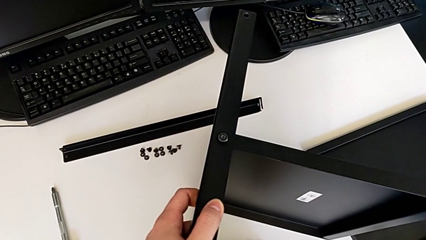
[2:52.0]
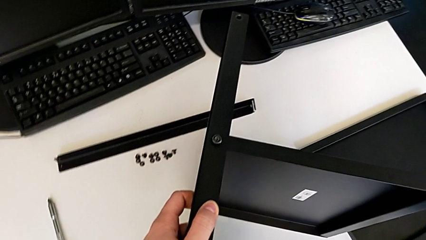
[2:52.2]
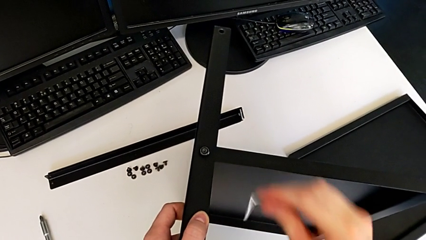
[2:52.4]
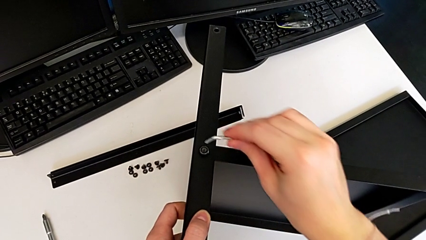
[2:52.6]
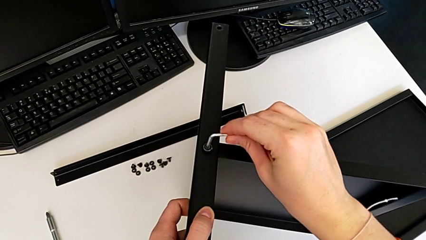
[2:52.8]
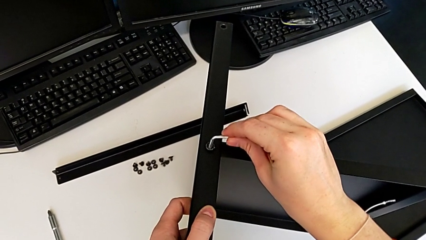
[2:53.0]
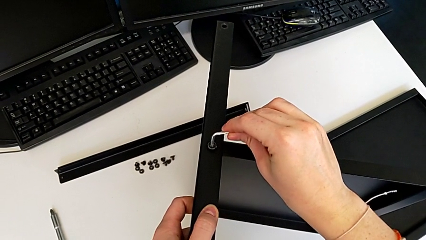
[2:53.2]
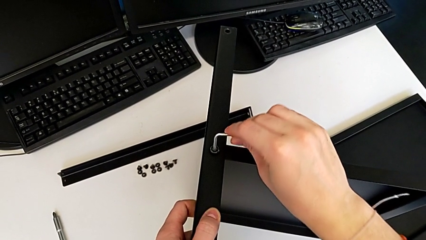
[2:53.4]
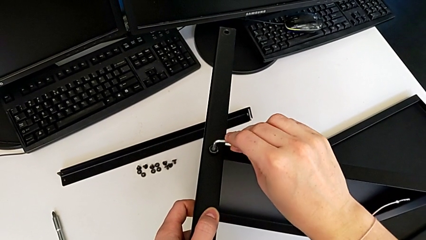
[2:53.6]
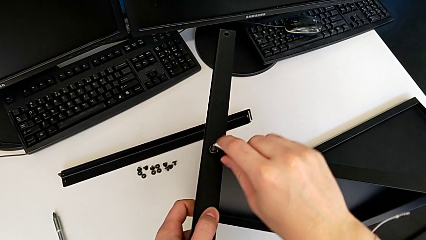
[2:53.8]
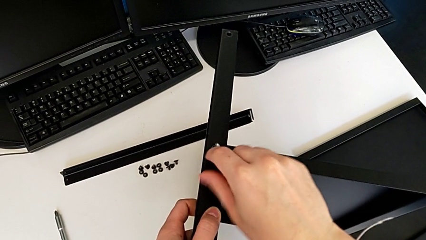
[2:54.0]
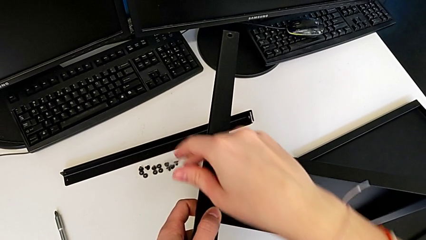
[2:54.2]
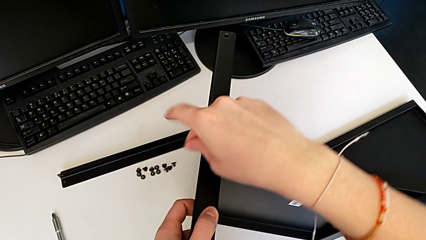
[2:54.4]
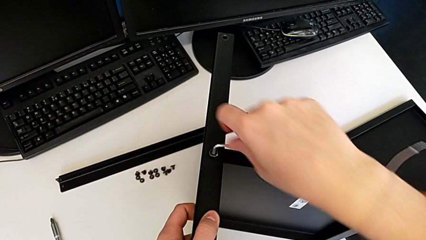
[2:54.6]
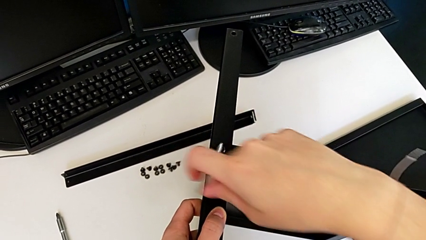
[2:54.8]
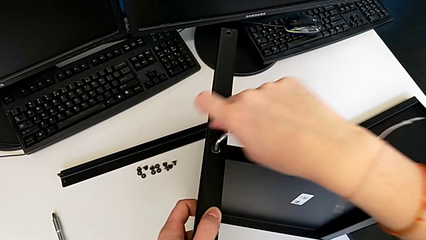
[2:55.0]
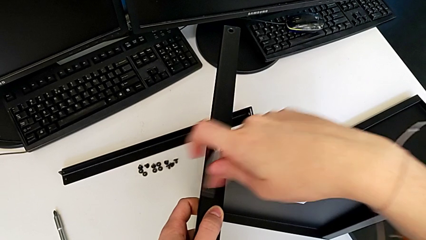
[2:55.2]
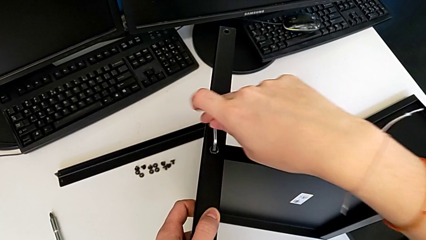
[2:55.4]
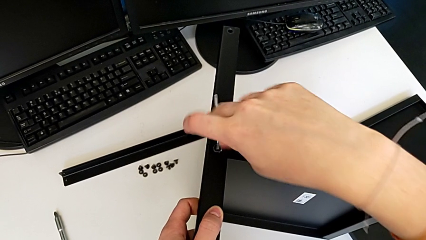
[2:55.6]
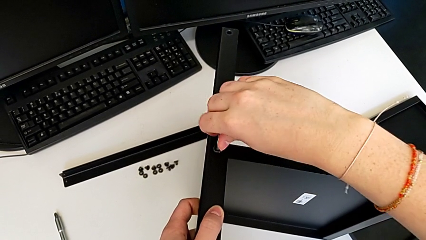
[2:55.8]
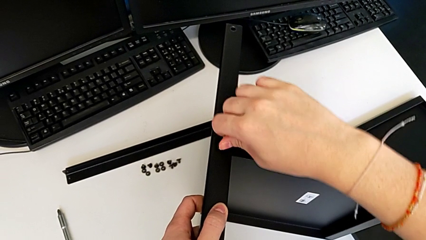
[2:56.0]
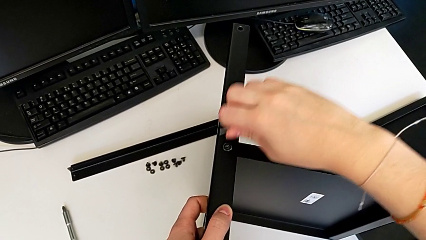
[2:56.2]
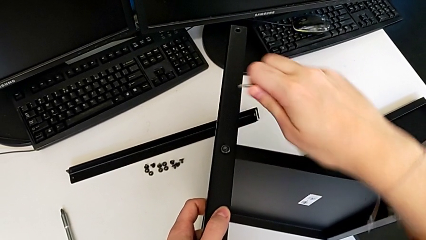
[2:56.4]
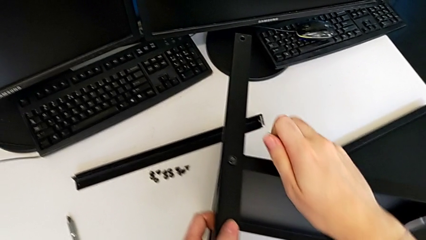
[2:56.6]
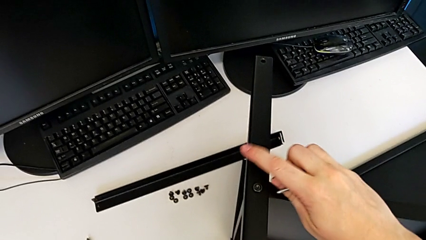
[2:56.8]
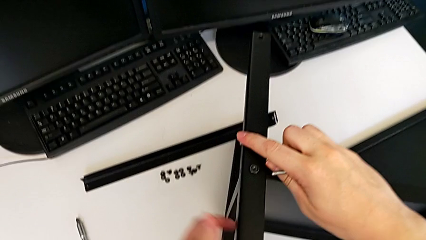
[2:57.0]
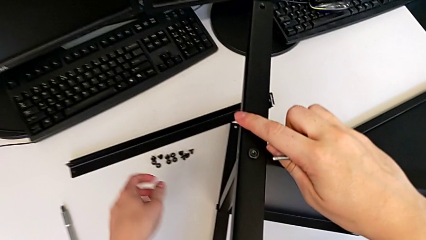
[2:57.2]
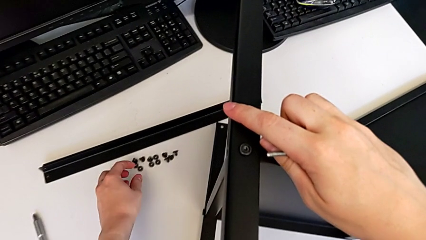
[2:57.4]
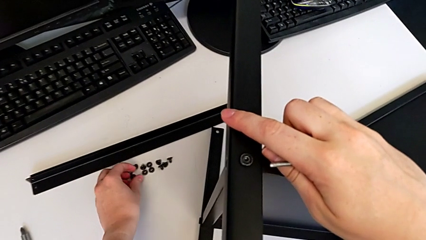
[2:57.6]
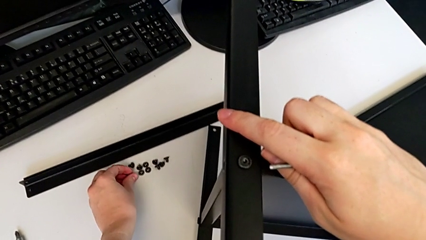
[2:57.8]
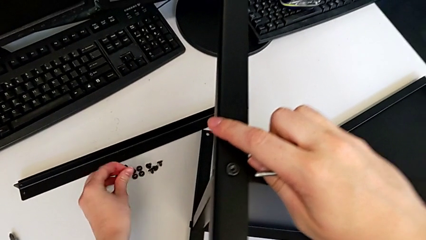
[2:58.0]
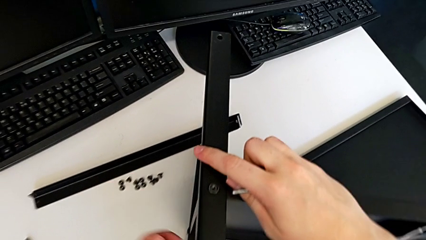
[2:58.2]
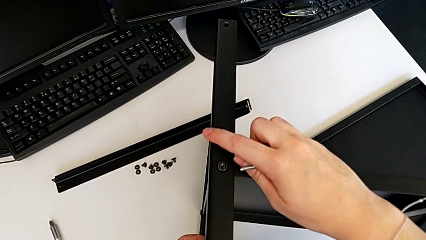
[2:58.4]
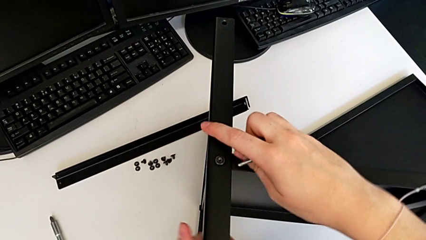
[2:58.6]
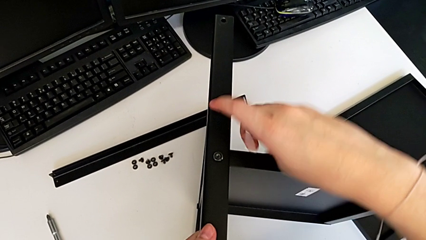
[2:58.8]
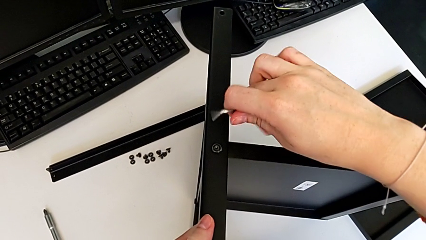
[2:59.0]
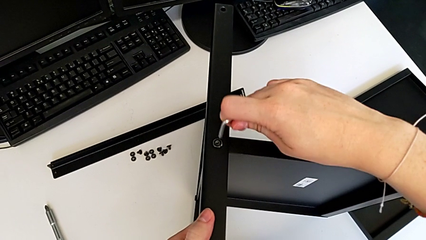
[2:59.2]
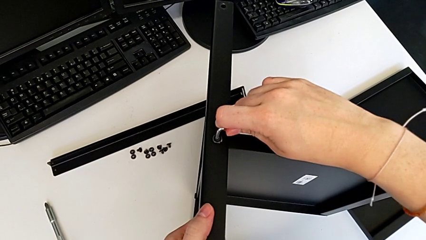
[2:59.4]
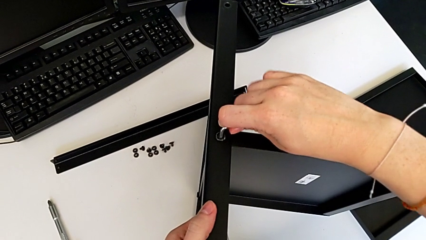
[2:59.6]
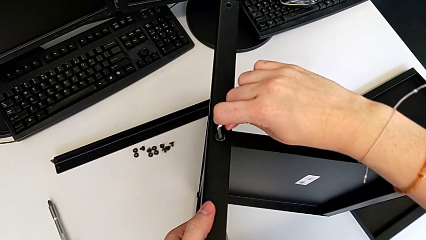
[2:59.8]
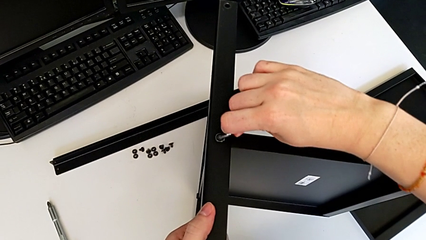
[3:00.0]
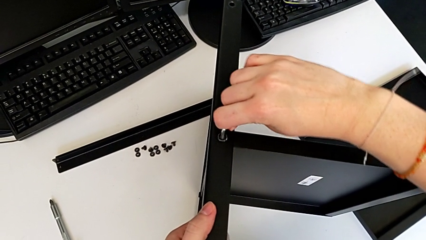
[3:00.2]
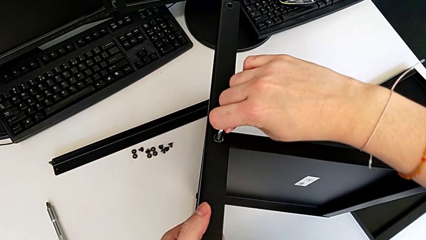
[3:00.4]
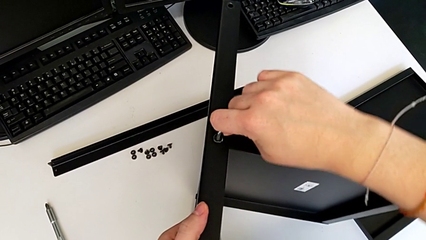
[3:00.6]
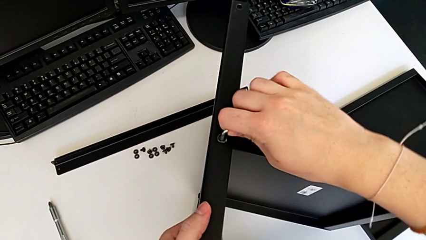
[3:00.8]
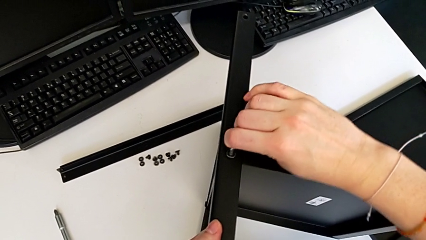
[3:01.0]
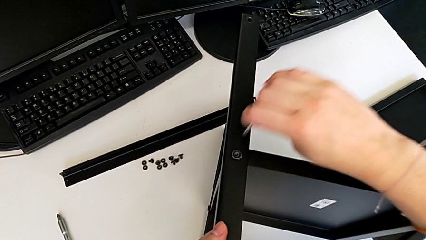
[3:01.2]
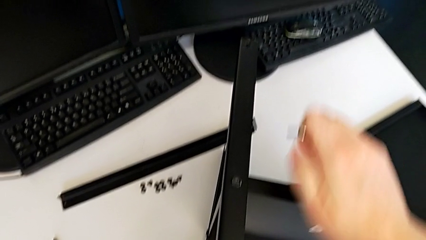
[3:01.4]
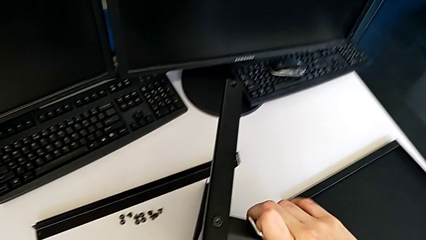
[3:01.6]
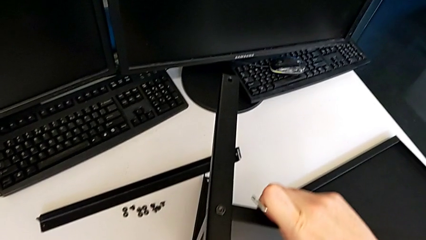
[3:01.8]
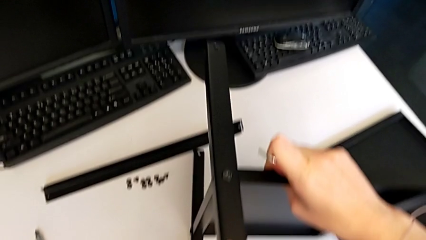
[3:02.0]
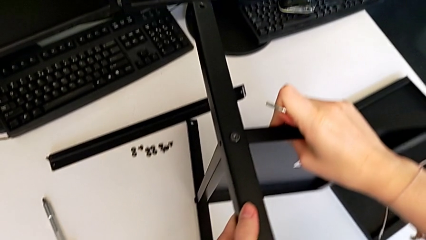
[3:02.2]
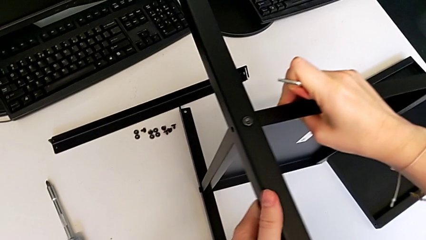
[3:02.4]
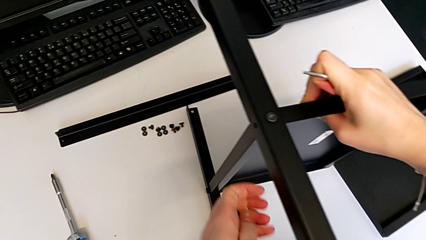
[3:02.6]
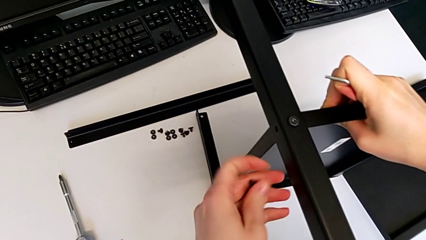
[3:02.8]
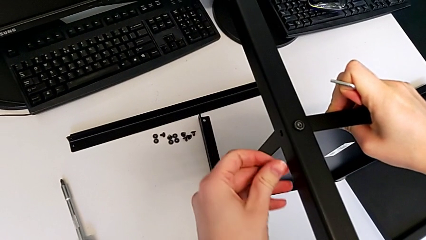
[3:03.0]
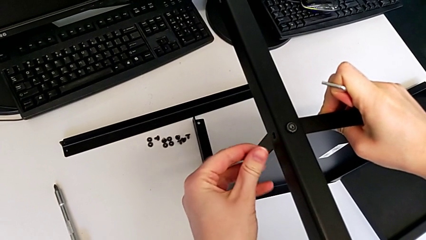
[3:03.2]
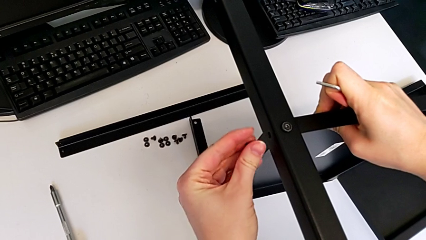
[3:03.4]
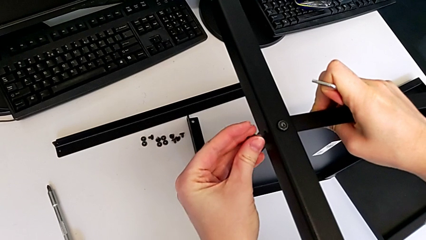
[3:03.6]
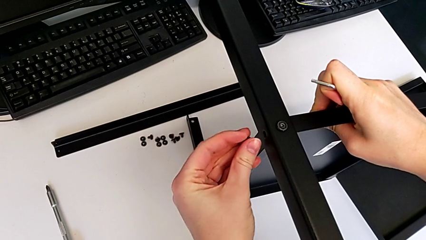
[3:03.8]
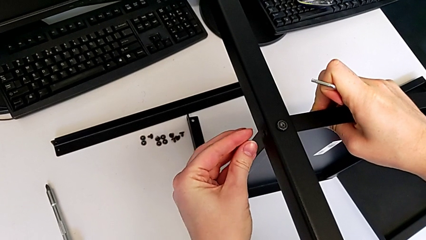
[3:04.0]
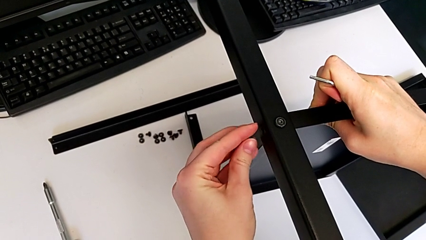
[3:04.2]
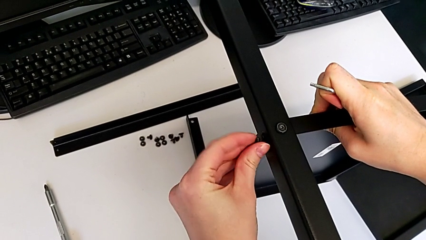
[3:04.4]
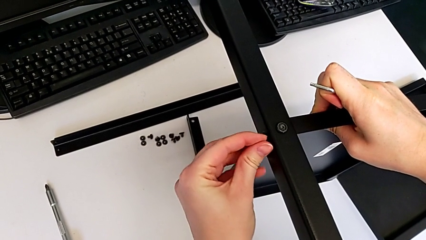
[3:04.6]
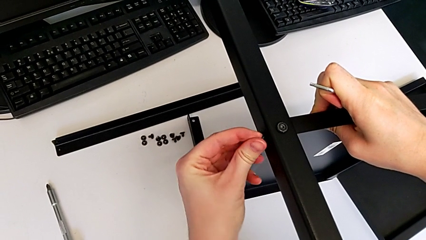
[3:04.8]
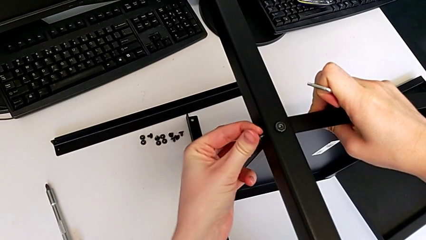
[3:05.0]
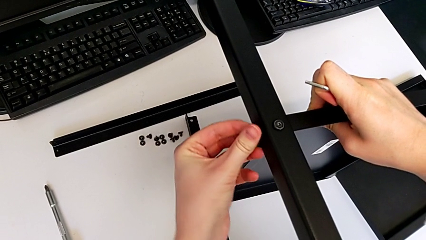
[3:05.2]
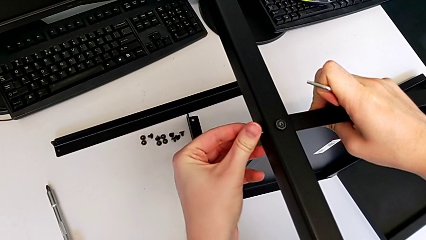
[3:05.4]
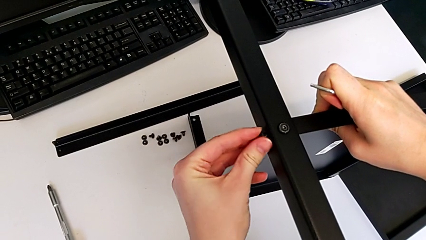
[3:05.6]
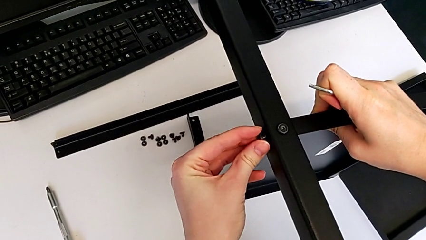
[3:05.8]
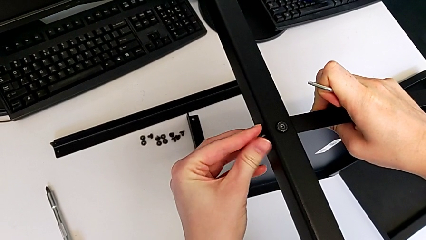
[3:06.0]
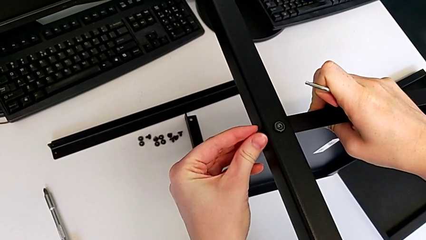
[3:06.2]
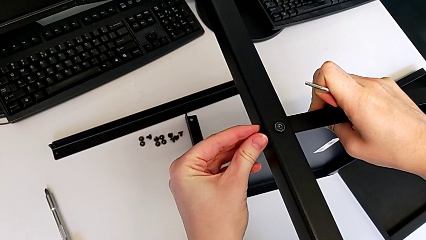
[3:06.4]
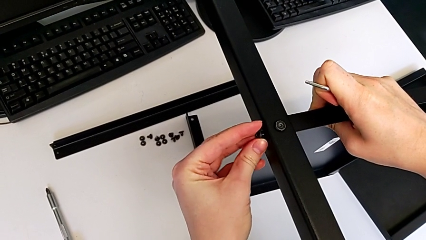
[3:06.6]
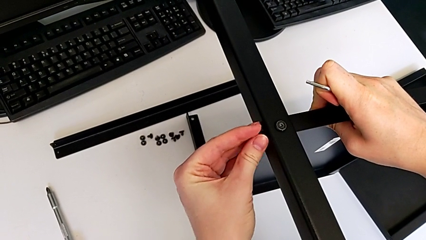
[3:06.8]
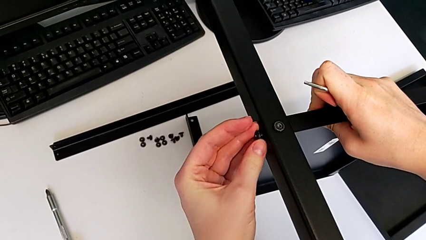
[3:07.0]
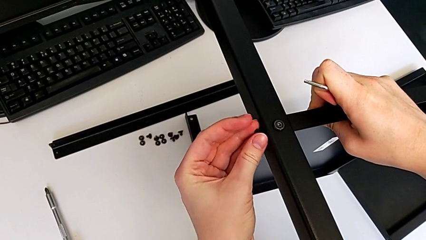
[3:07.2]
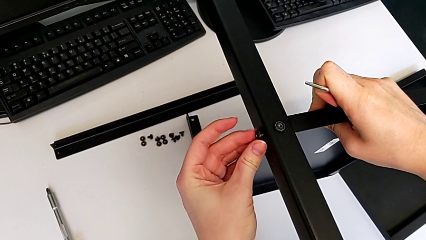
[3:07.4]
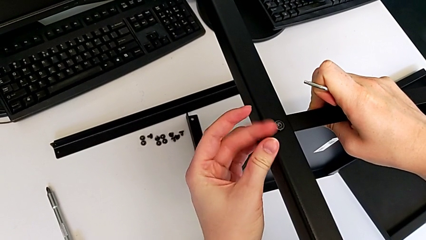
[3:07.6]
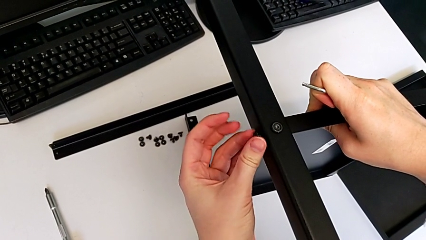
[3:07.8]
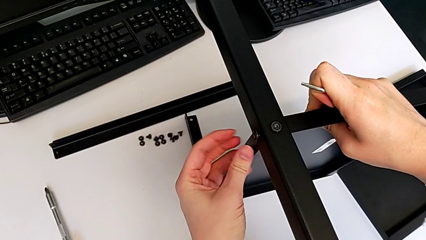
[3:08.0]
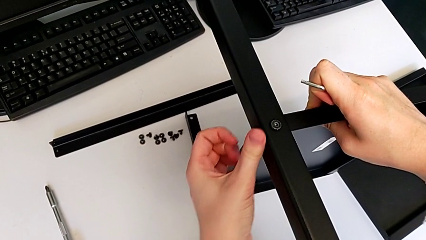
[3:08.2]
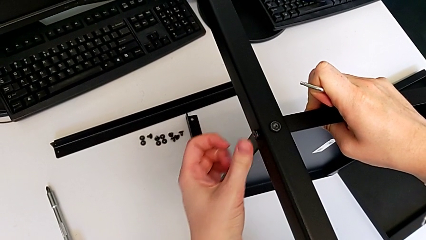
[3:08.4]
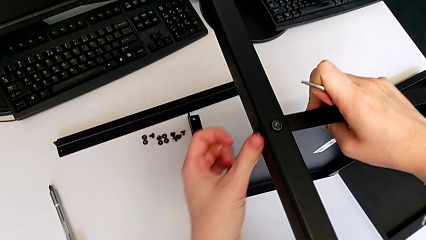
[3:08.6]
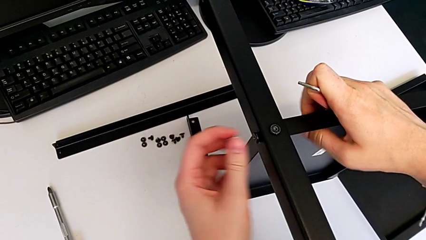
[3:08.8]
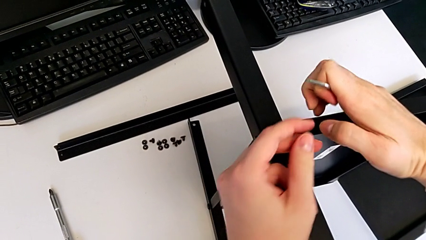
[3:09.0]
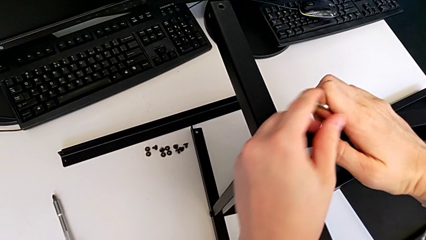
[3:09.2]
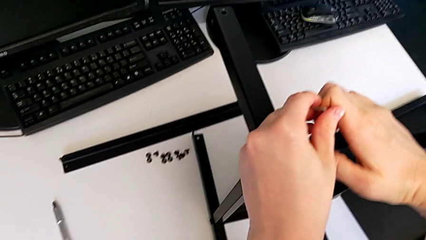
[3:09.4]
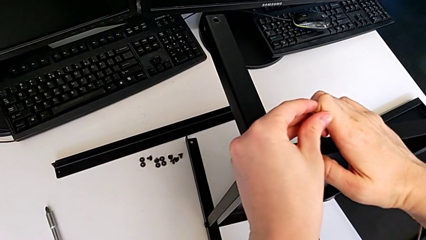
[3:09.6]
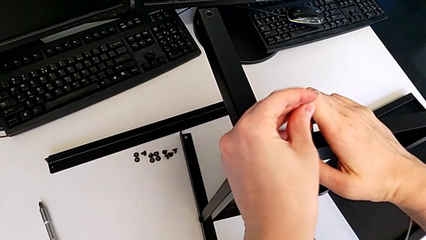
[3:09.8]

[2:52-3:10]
The camera wearer is assembling the second leg to the middle shelf. They screw the first hex socket head, grab the second hex socket head, screw the first hex socket head, rotate the tray, insert the second hex socket head and screw it.
